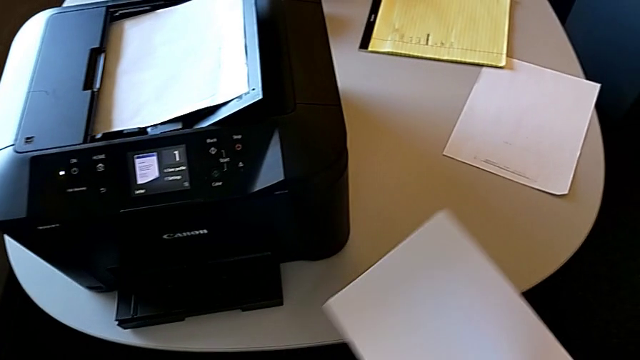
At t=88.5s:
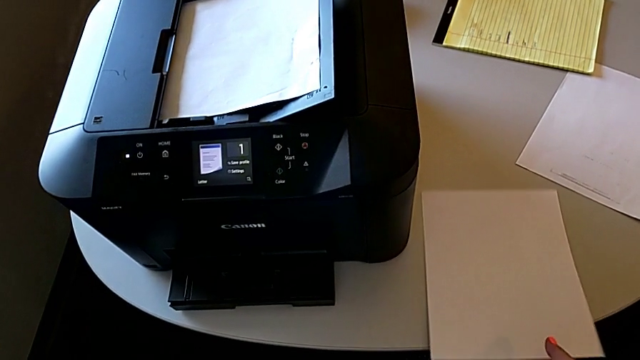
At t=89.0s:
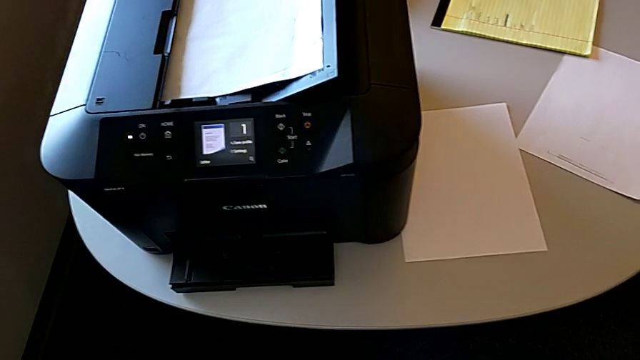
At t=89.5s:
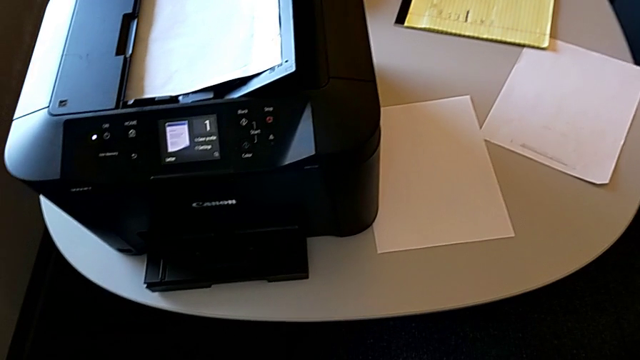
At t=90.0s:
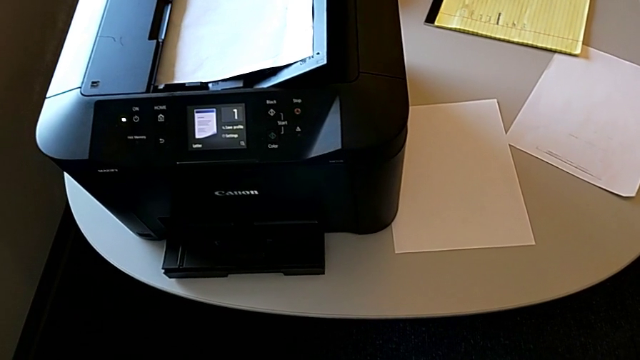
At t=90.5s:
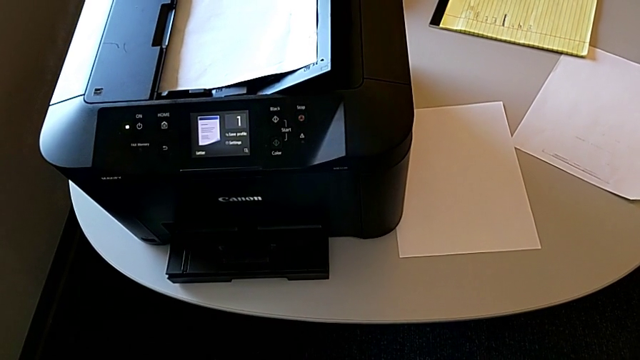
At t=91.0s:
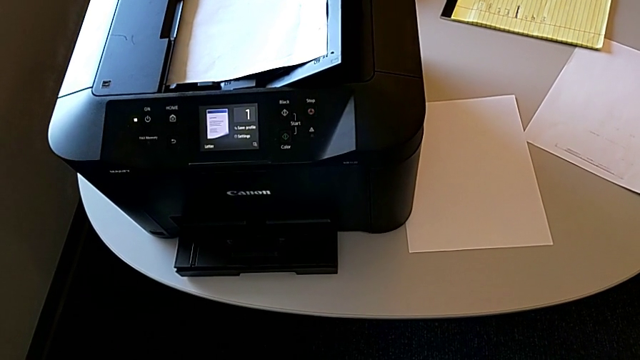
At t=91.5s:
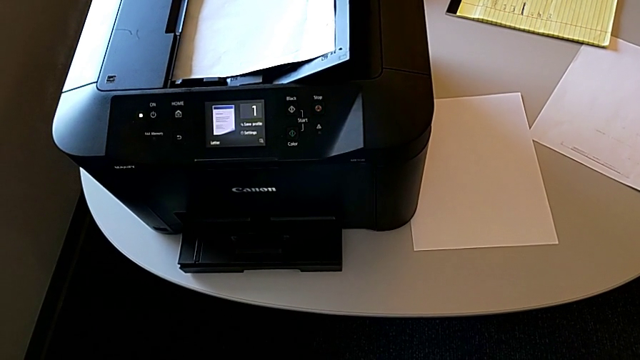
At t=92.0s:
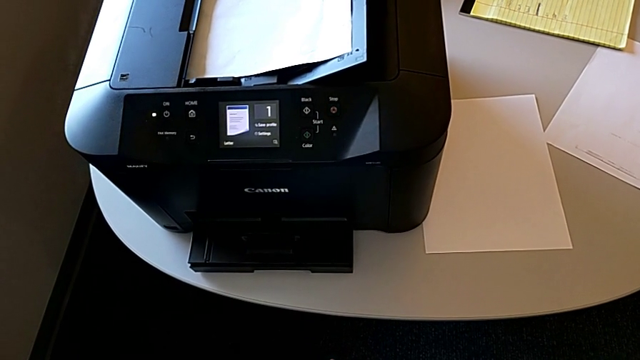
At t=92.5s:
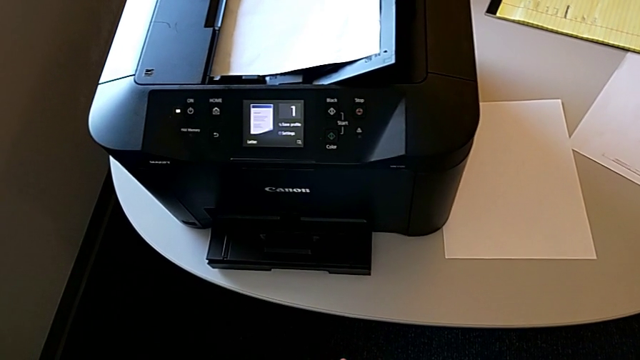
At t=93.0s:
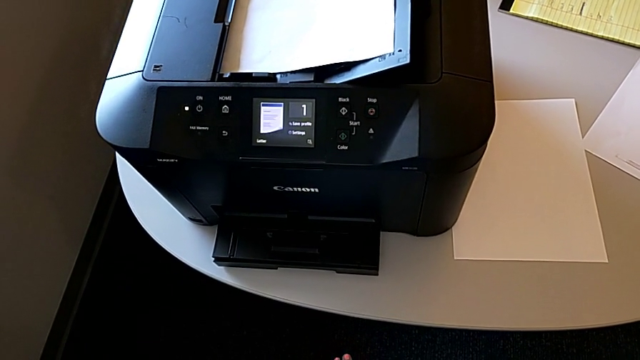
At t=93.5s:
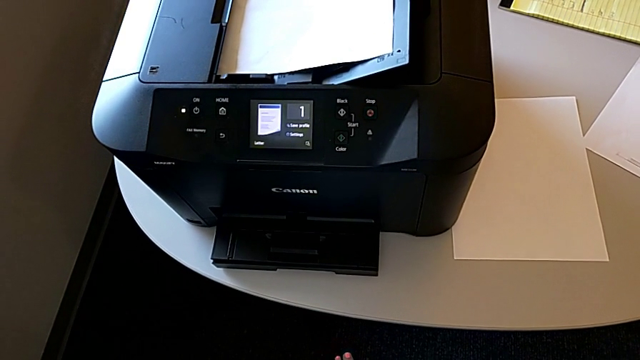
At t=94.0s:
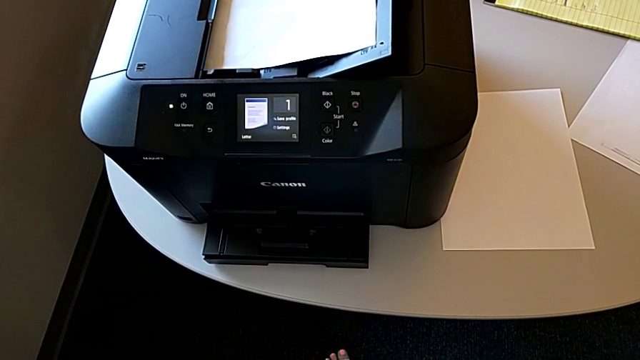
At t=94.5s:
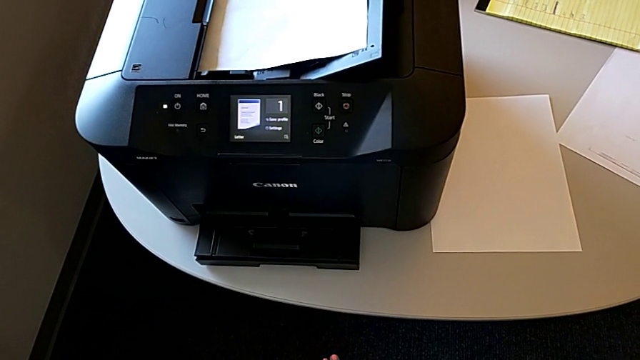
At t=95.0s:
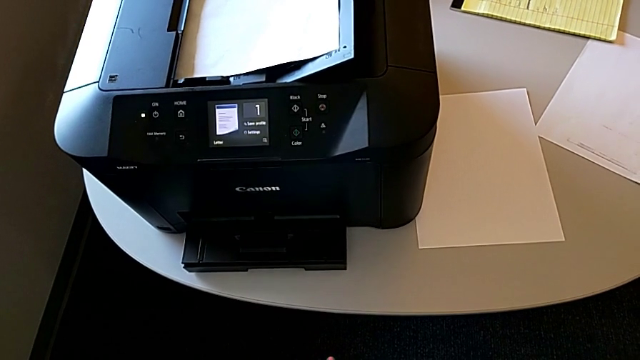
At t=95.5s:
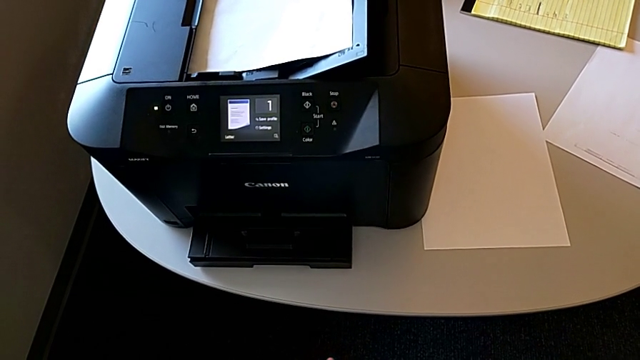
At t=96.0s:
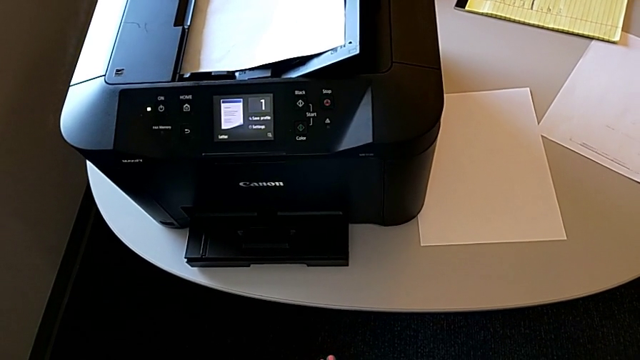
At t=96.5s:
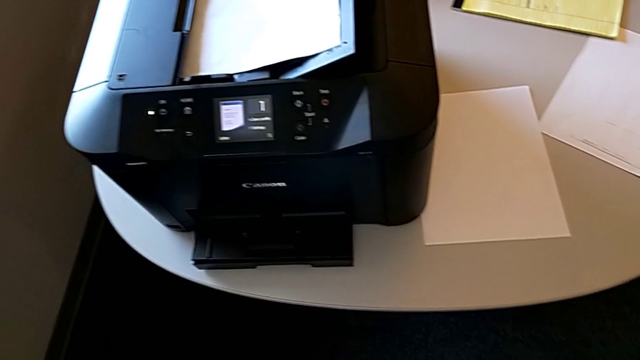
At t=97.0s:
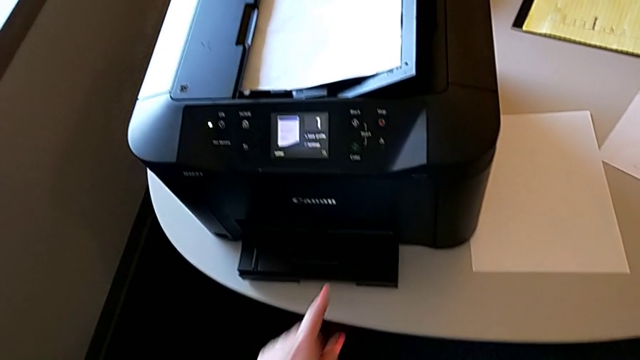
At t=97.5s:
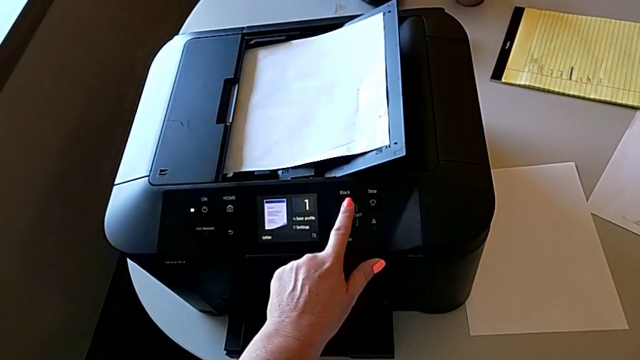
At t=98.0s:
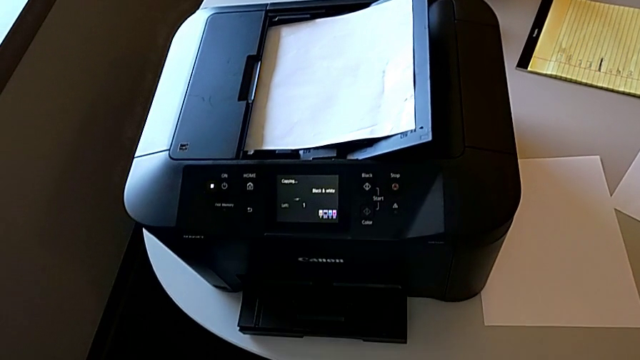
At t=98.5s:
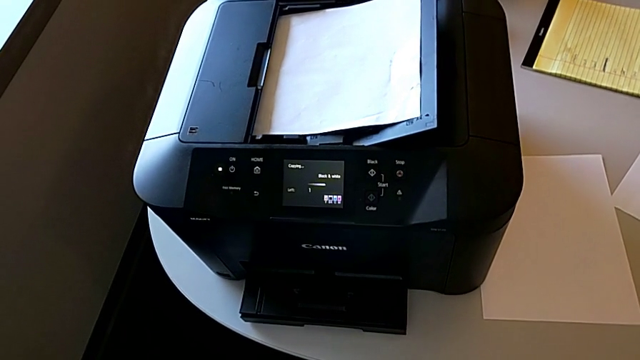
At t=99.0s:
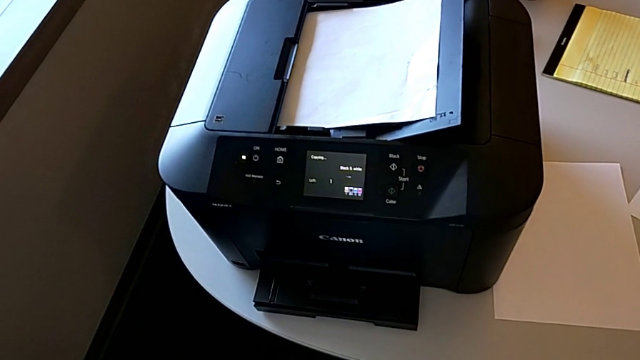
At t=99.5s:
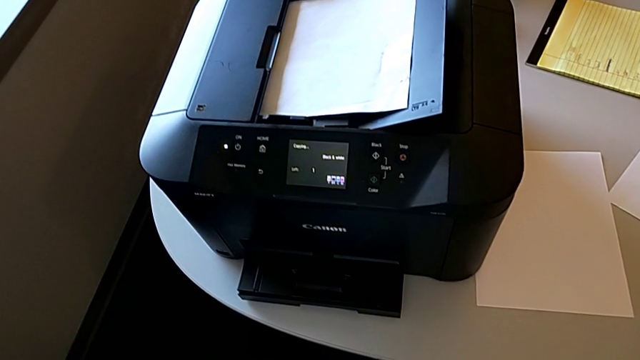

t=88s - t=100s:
The camera wearer is making a copy with the printer. They place the copy and press the right button.

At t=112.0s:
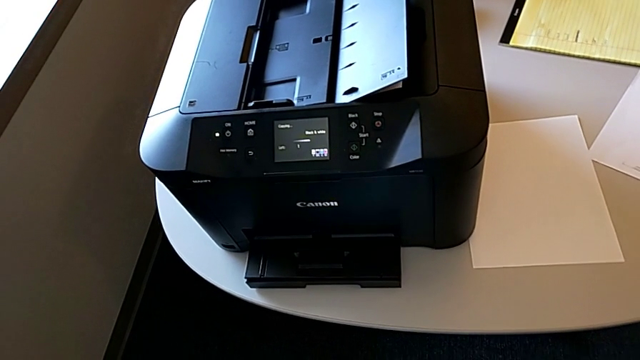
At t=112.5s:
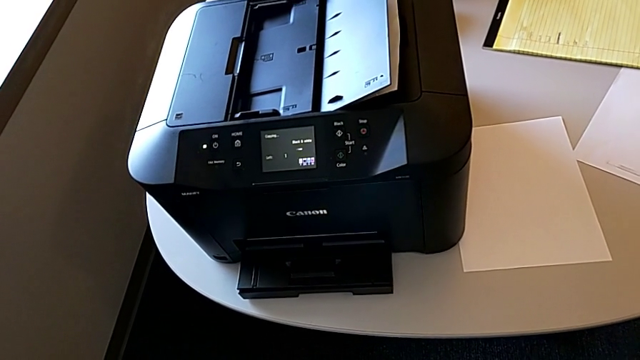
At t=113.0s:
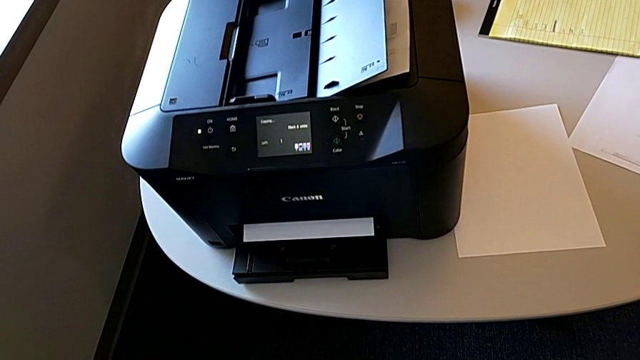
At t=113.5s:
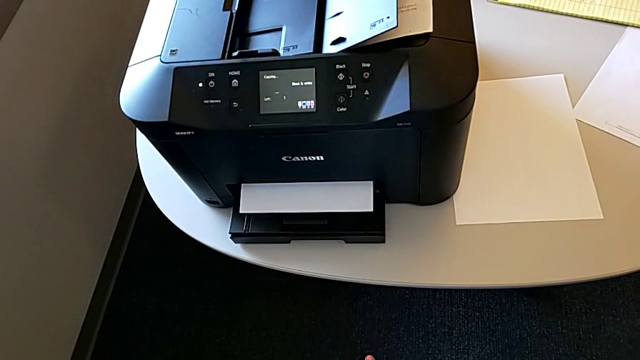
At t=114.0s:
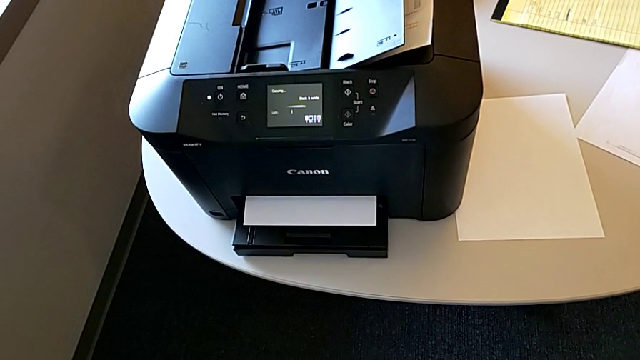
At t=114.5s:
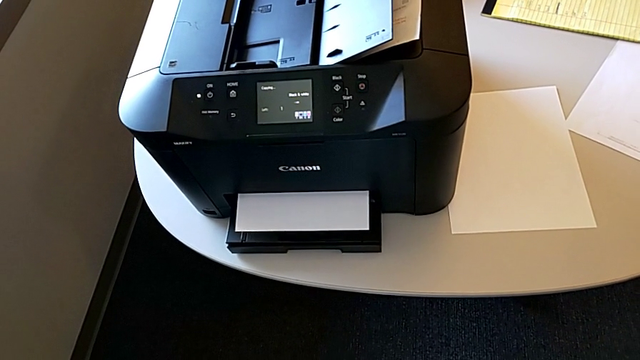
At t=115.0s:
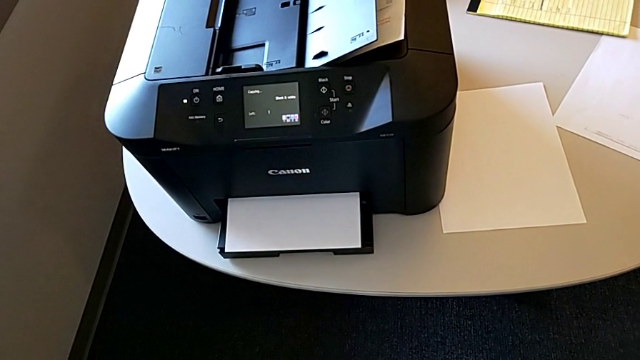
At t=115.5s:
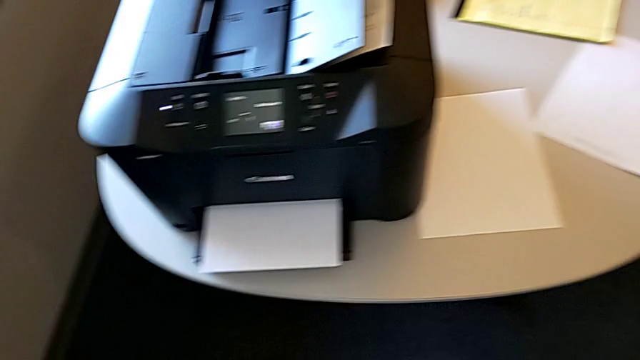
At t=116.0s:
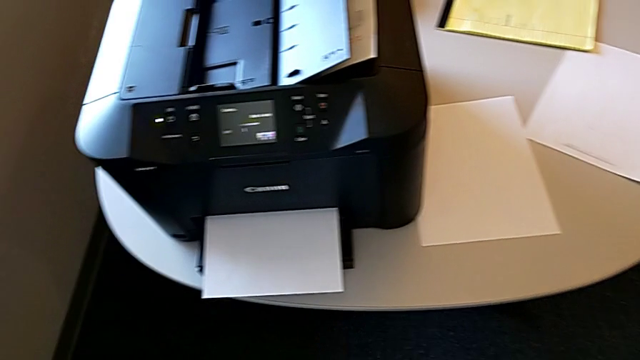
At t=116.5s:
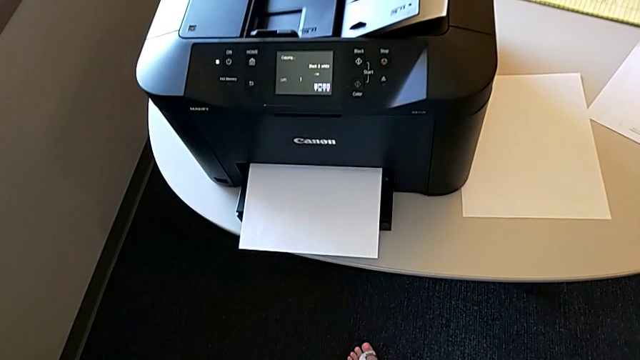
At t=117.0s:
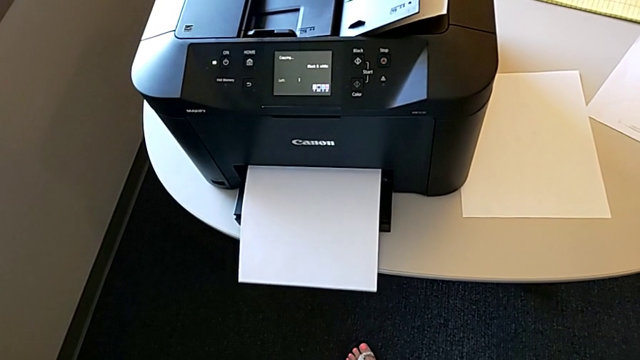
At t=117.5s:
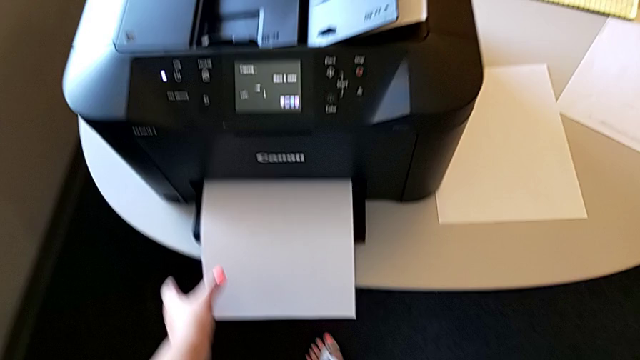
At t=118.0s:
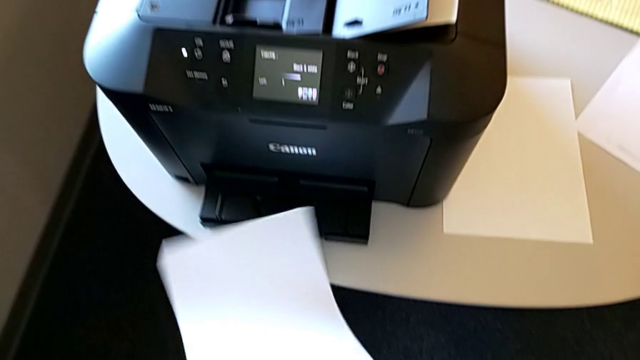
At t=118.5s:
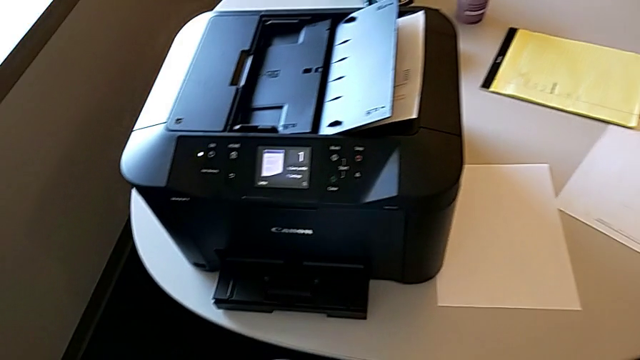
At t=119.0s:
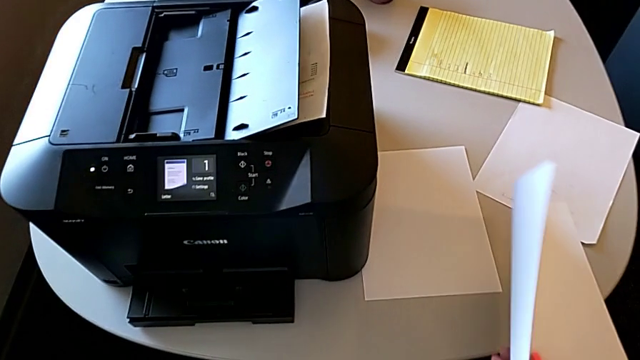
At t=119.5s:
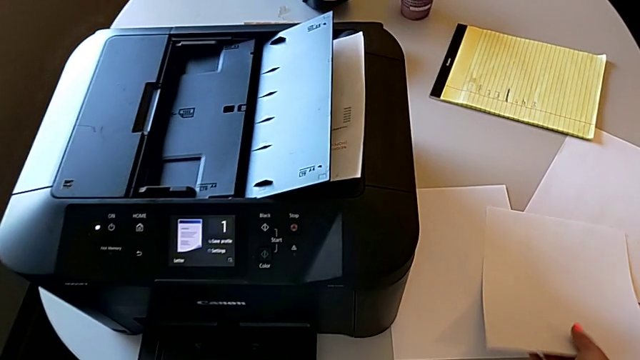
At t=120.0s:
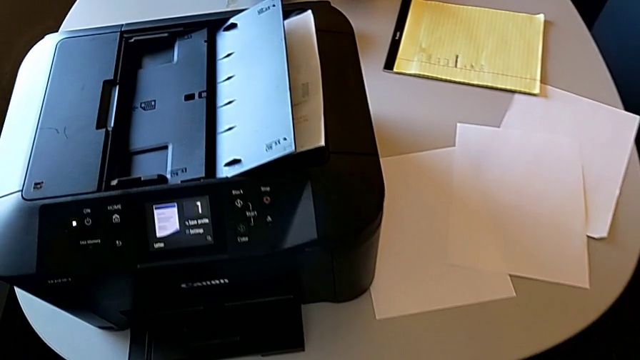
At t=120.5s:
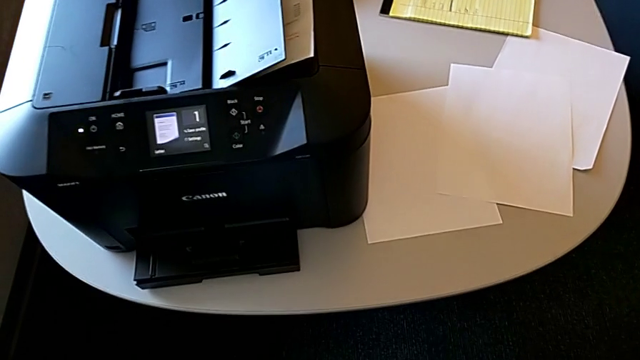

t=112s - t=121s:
The camera wearer is making a copy with the printer. They grab the copy and place it.
